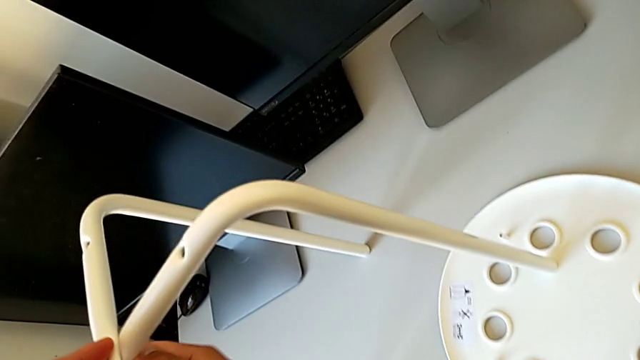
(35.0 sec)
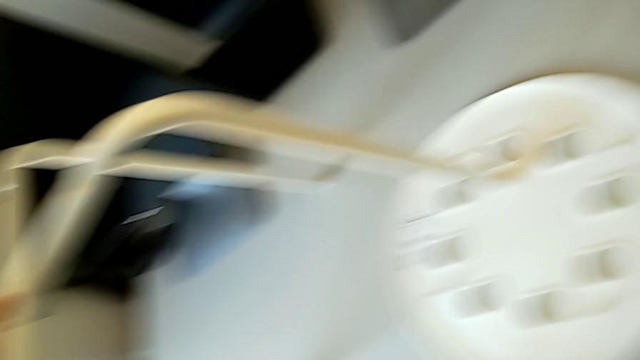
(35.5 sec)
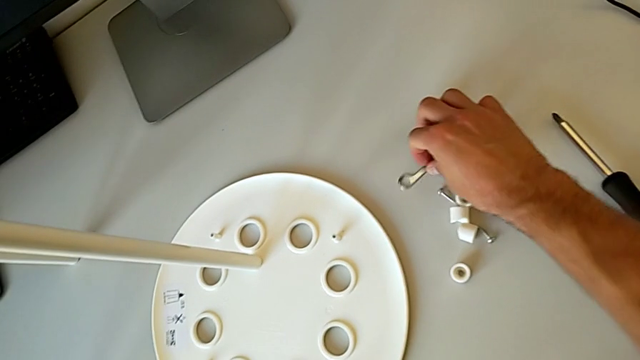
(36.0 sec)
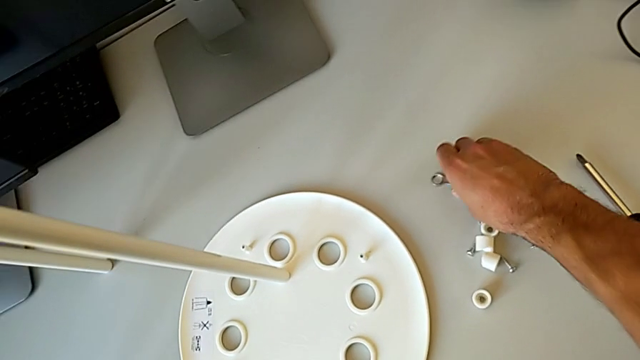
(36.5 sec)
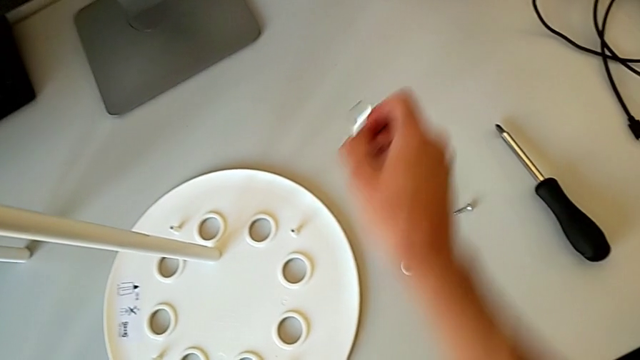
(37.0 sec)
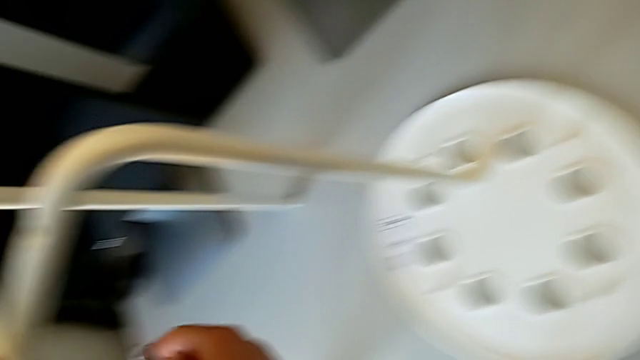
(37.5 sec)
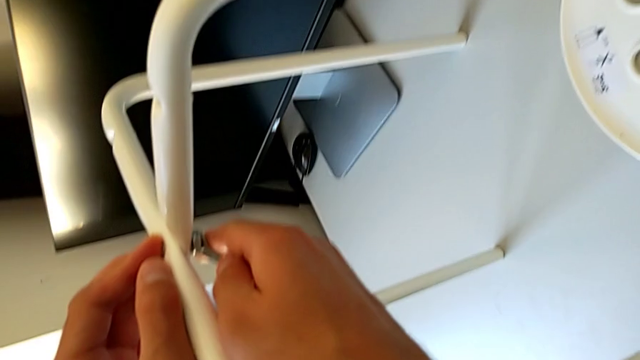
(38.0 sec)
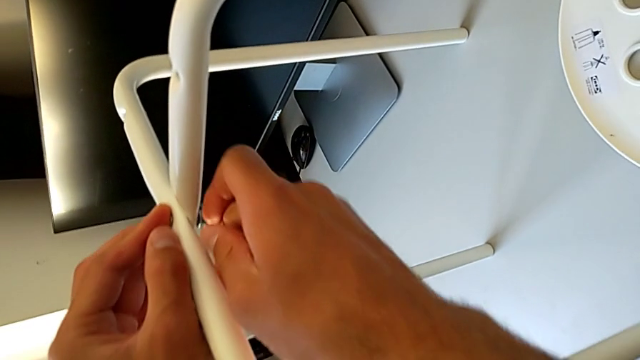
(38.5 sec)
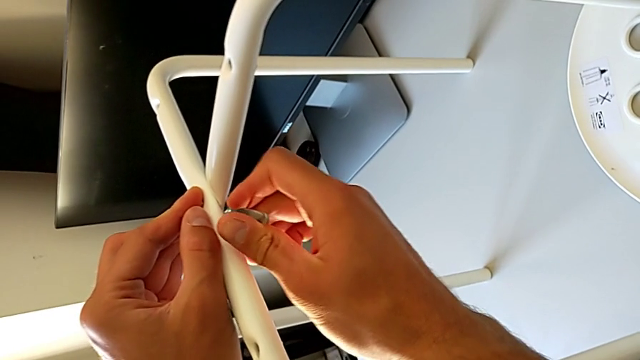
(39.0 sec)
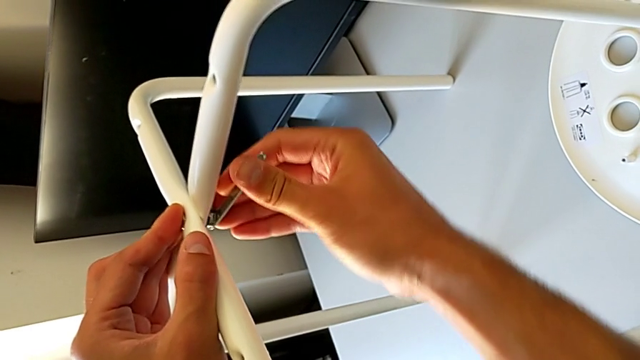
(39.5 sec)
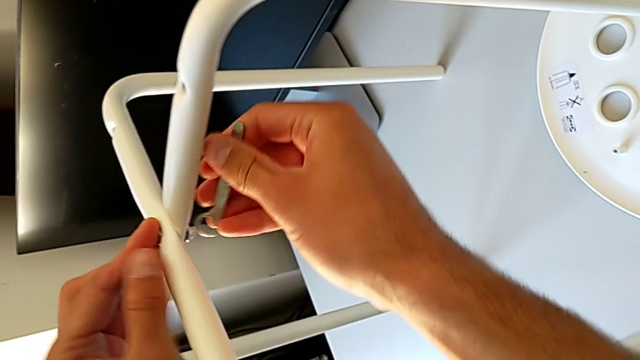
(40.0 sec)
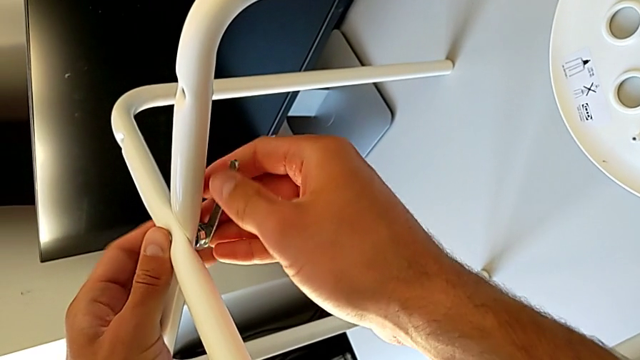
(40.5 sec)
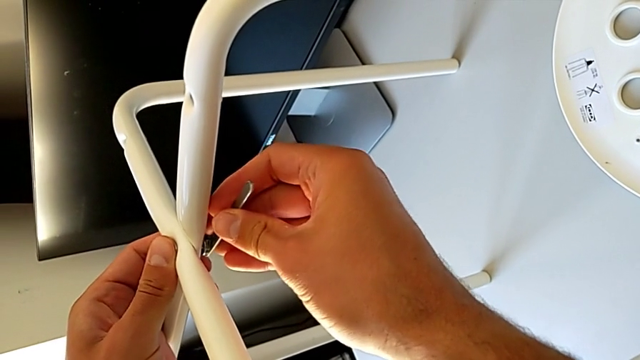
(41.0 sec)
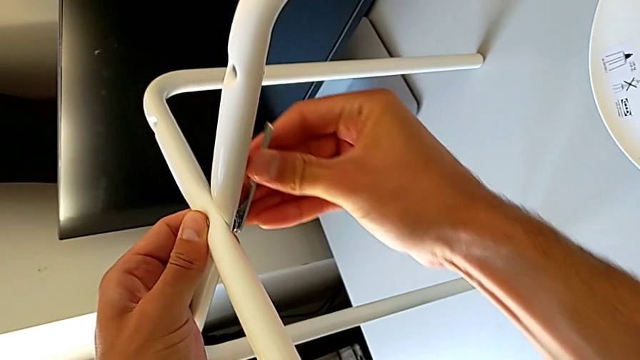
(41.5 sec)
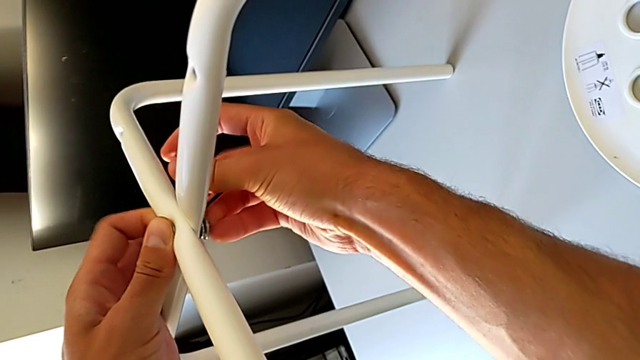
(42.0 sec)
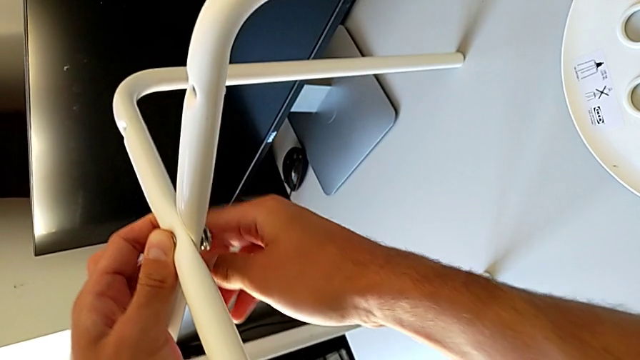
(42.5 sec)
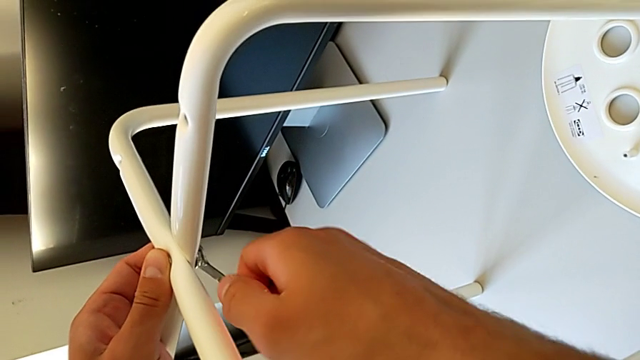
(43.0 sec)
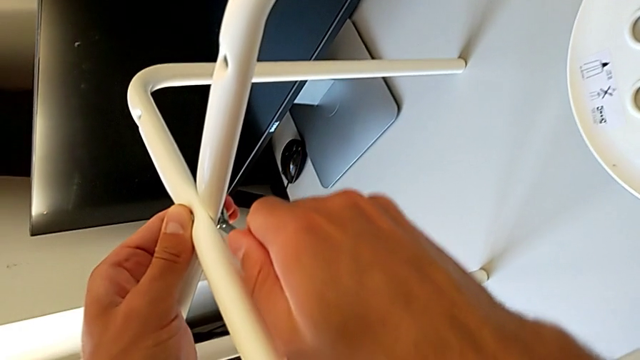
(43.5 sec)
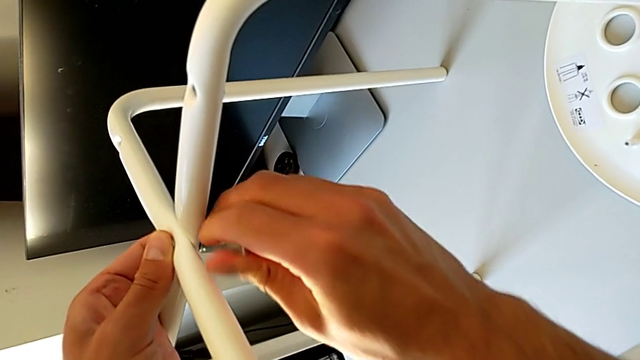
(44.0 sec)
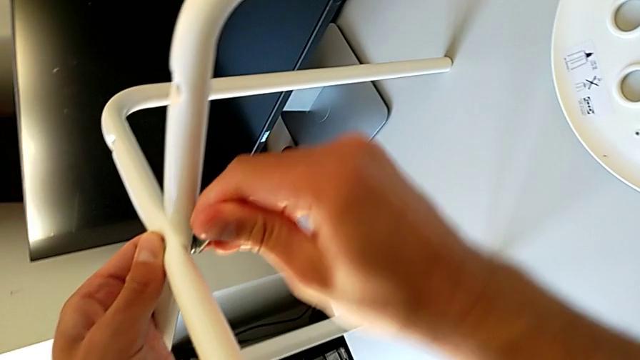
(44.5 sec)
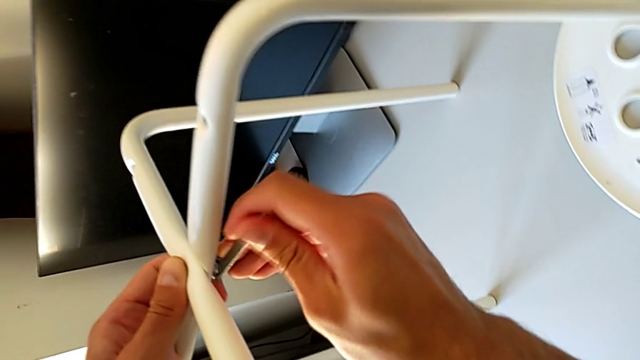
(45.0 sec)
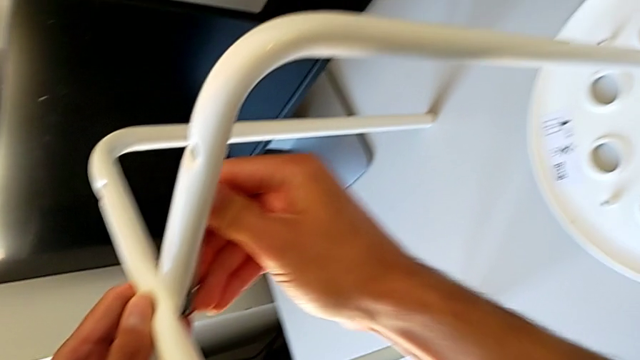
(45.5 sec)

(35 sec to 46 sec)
The camera wearer is assembling the little chair's seat. They approach the hexagonal wrench, grab it, approach the leg, insert the hexagonal wrench, screw the hex nut with the right hand, withdraw the hexagonal wrench, insert it and screw the hex nut.

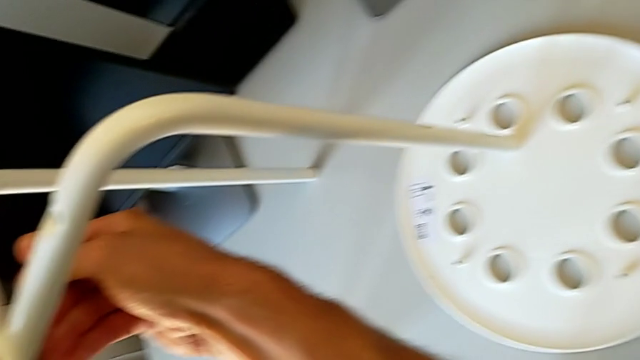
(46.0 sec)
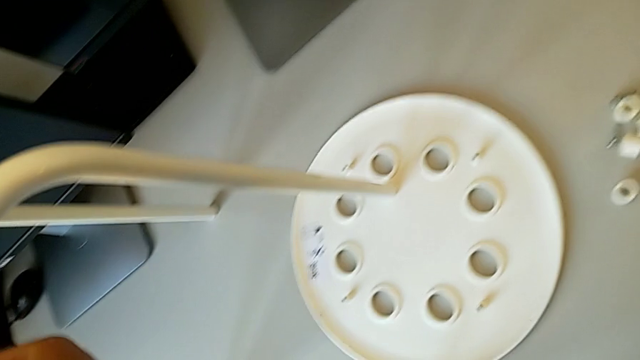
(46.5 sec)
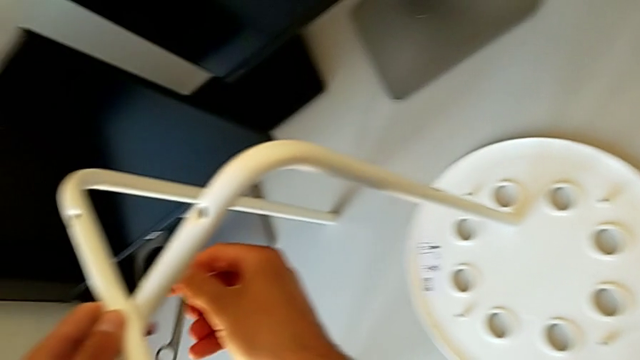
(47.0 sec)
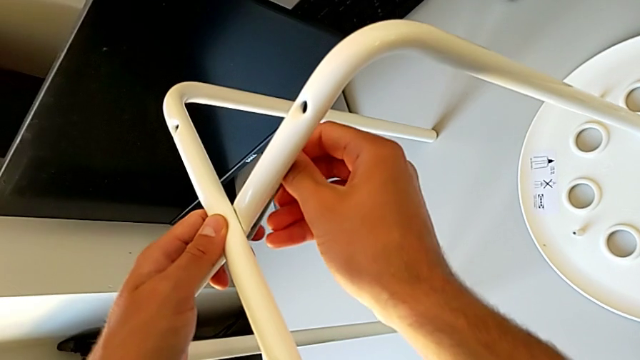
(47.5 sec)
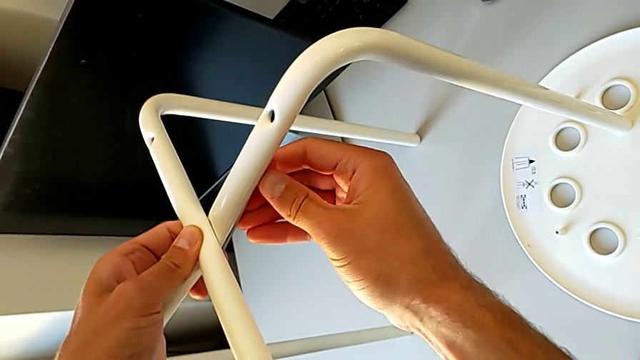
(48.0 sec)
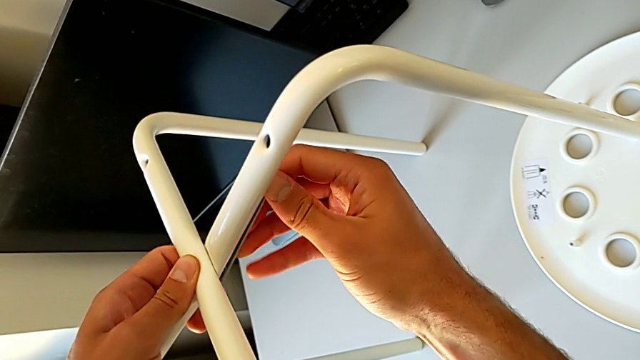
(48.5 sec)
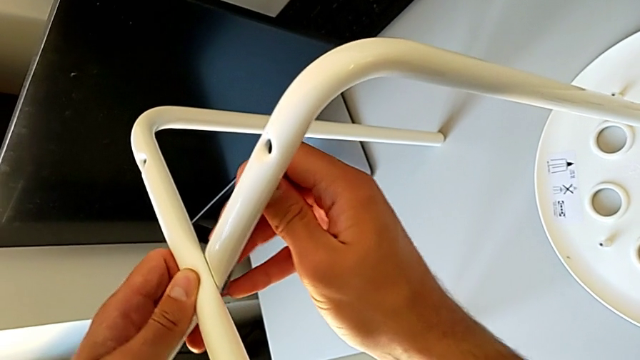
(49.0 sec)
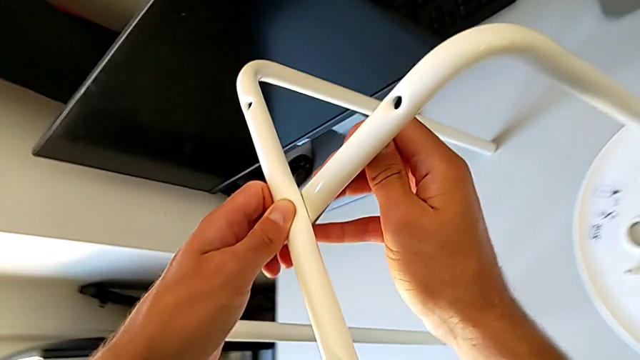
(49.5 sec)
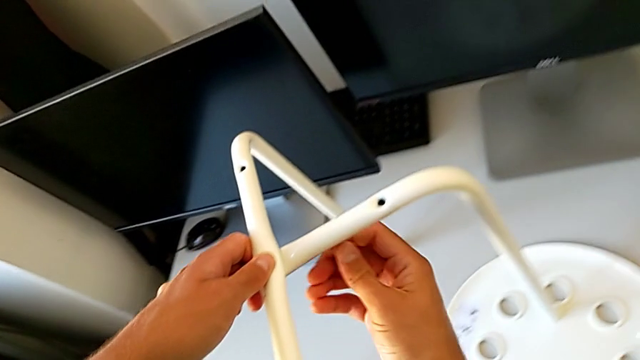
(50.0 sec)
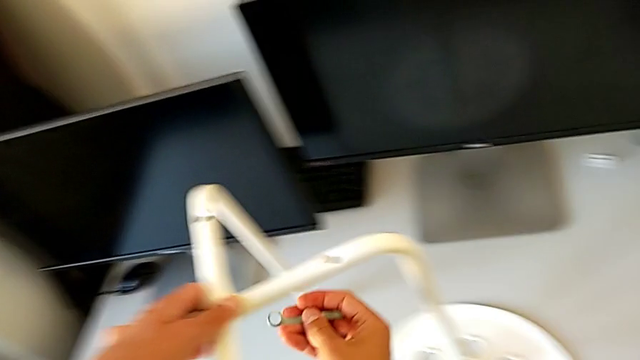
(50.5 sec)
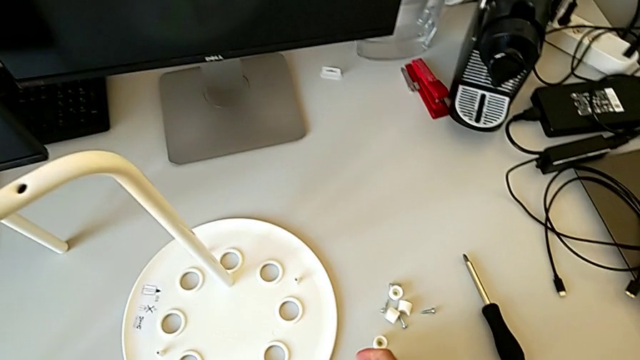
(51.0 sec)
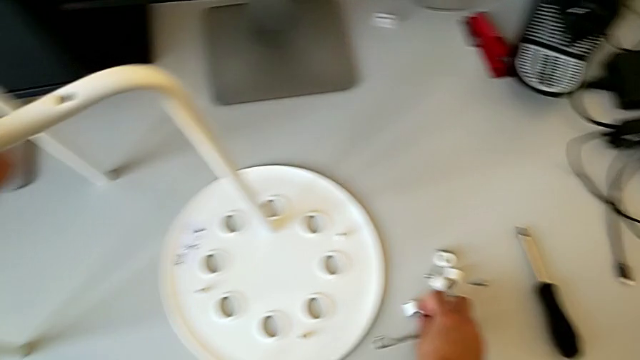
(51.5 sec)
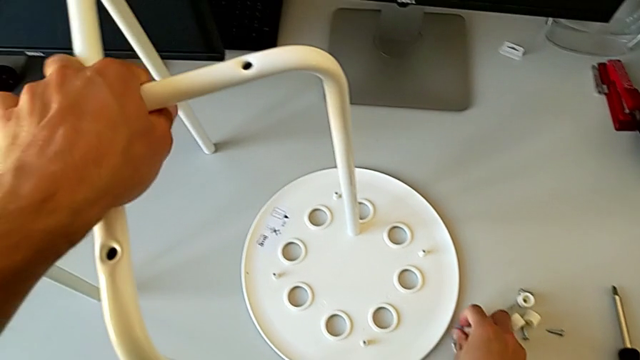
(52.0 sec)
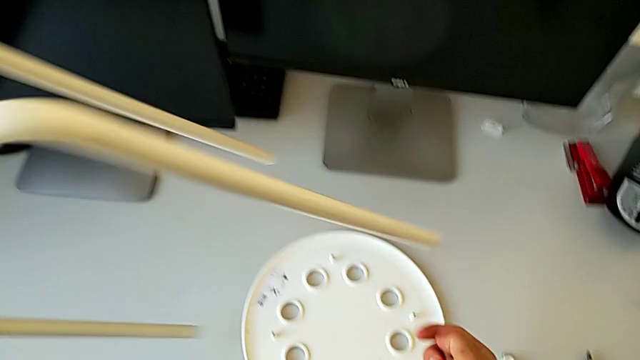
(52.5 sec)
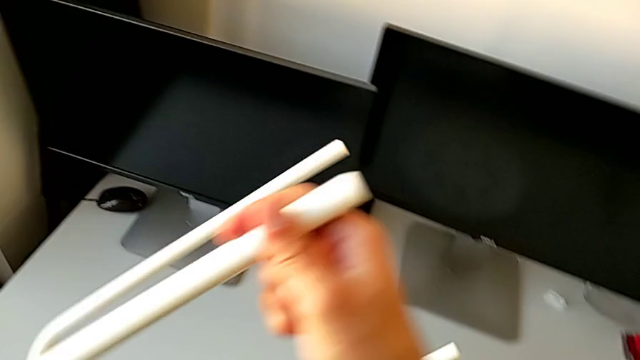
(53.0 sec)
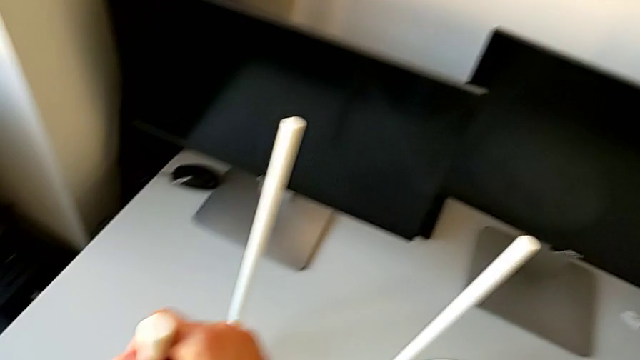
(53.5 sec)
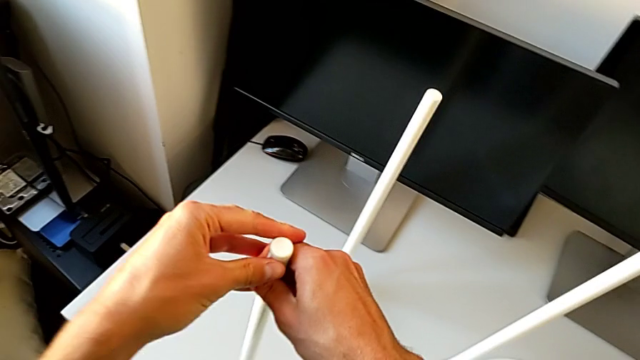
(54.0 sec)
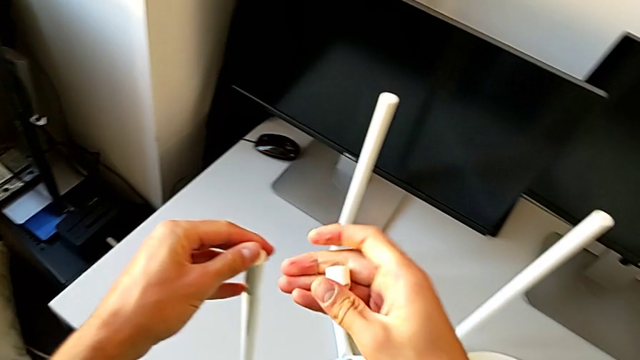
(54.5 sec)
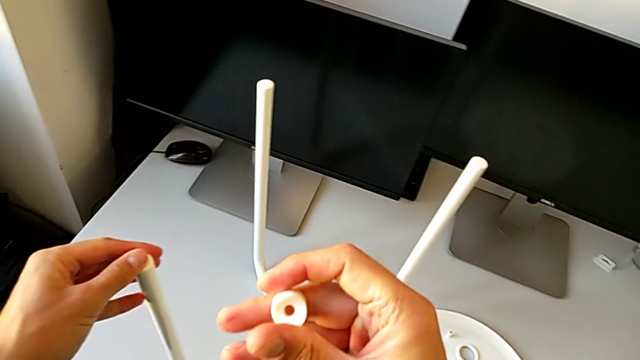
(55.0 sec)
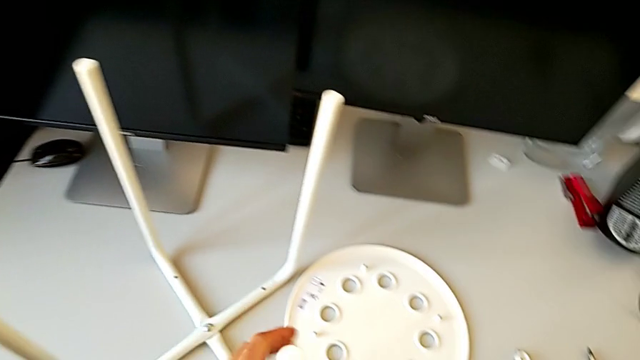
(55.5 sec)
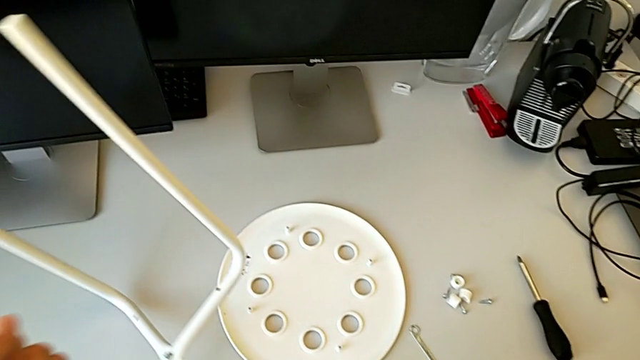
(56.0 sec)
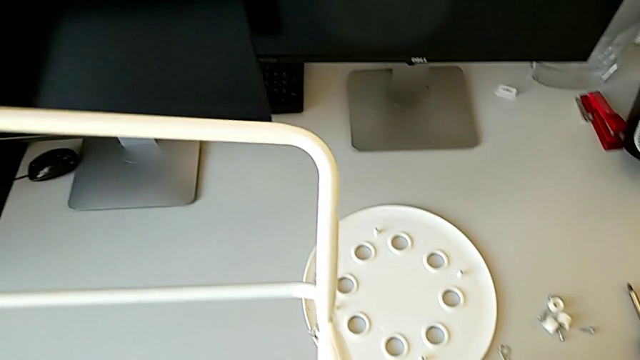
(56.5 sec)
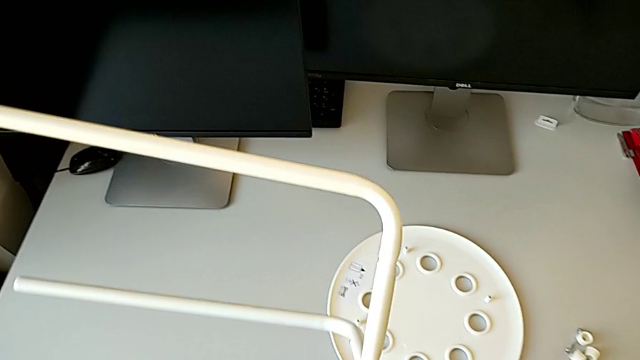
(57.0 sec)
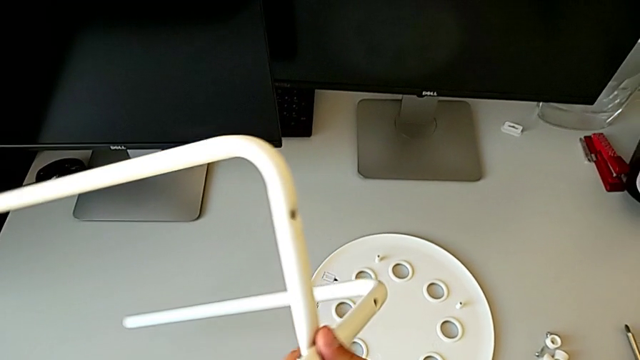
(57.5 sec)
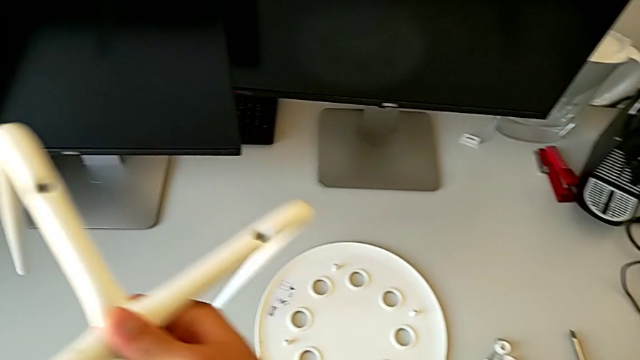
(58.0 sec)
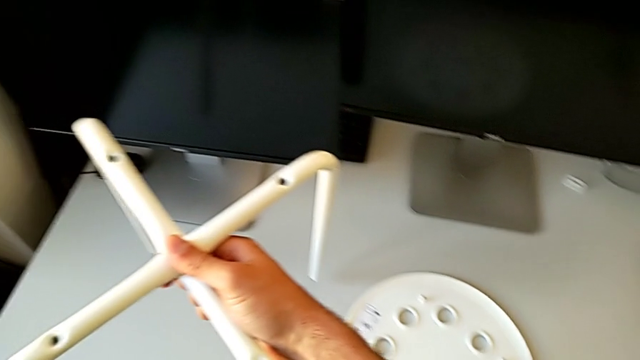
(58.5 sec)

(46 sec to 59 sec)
The camera wearer is assembling the little chair's seat. They withdraw the hexagonal wrench, insert it, screw the hex nut, withdraw the hexagonal wrench, place it, grab the washer with the right hand, rotate the leg with the left hand, place it, rotate the washer and rotate the leg.
